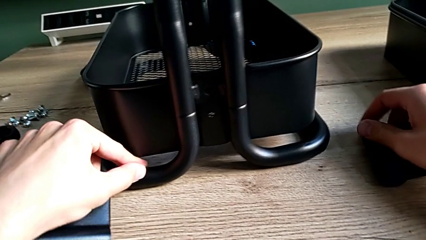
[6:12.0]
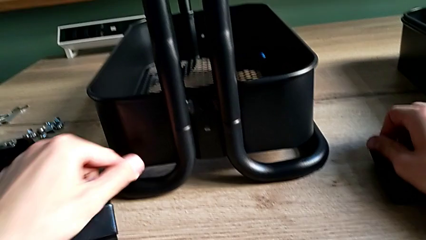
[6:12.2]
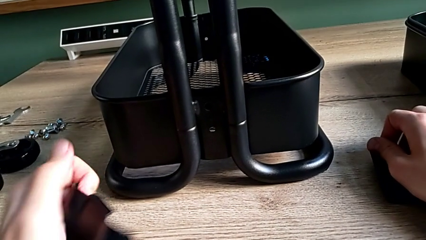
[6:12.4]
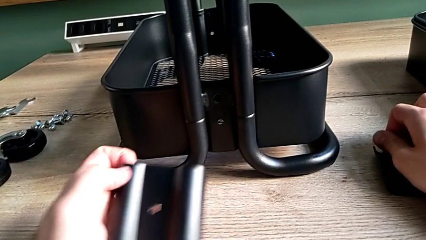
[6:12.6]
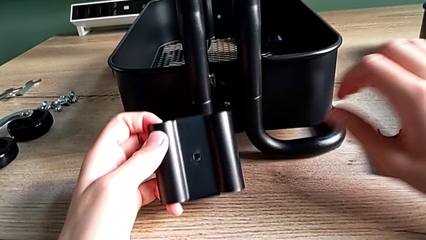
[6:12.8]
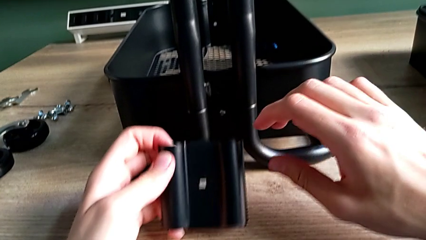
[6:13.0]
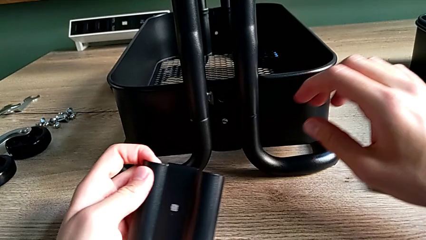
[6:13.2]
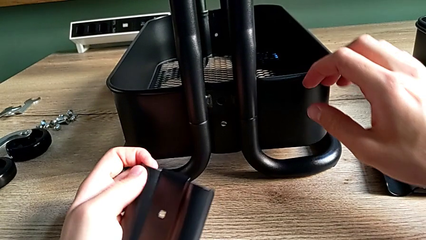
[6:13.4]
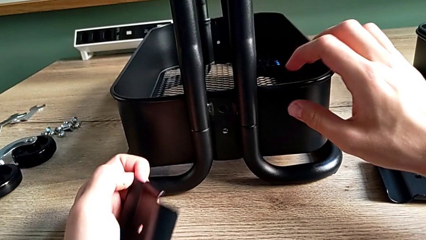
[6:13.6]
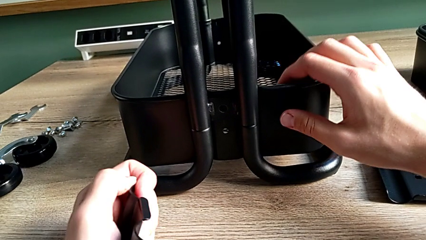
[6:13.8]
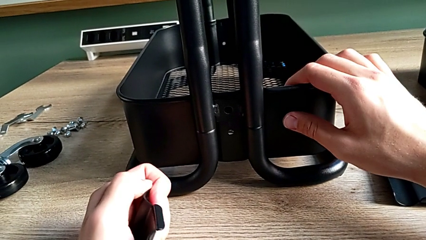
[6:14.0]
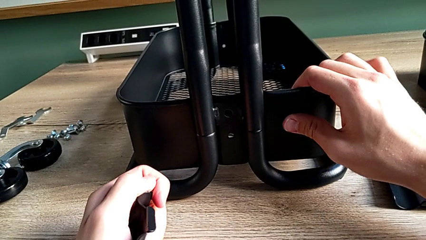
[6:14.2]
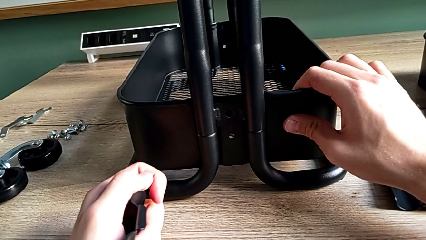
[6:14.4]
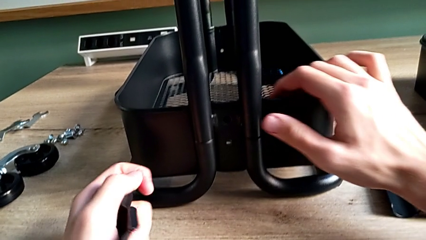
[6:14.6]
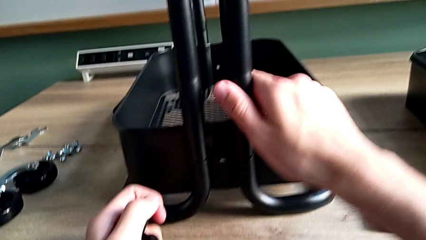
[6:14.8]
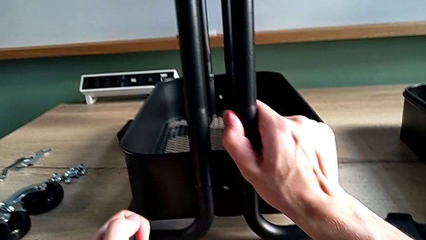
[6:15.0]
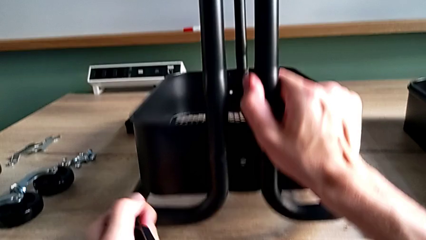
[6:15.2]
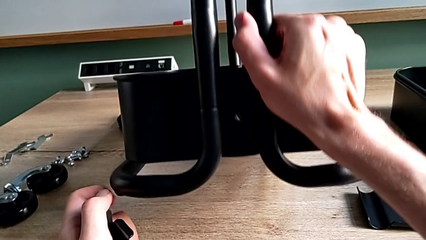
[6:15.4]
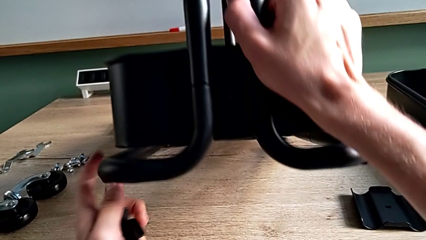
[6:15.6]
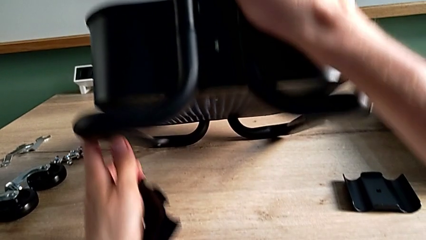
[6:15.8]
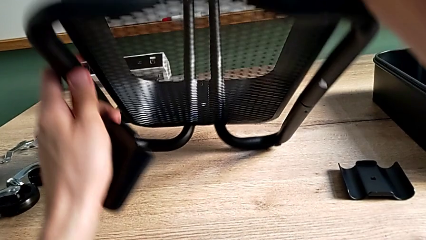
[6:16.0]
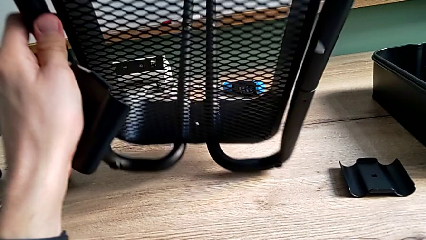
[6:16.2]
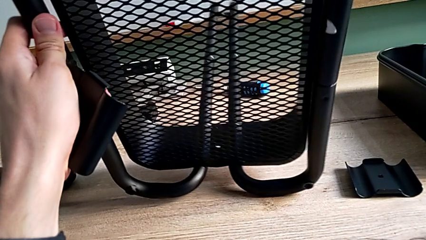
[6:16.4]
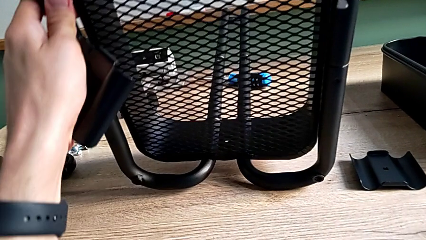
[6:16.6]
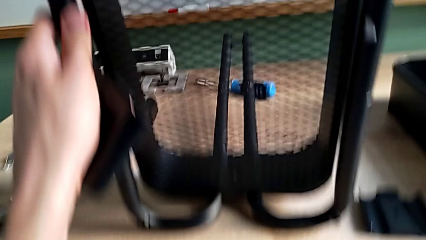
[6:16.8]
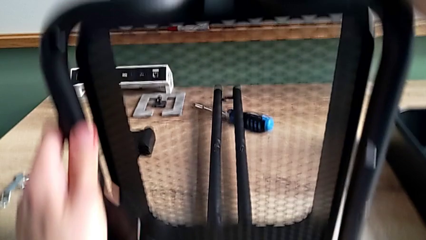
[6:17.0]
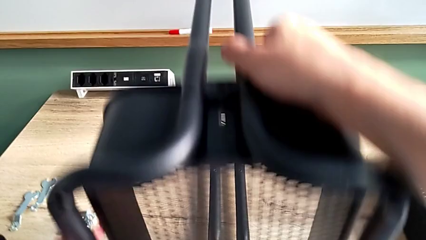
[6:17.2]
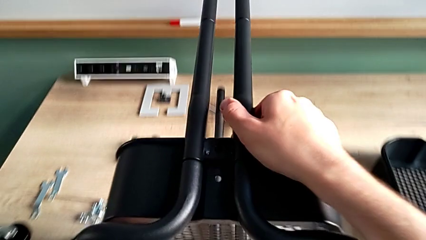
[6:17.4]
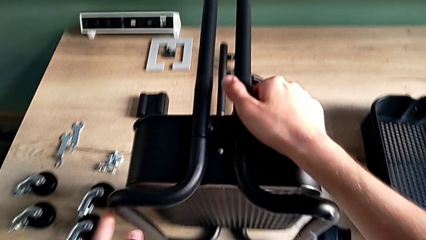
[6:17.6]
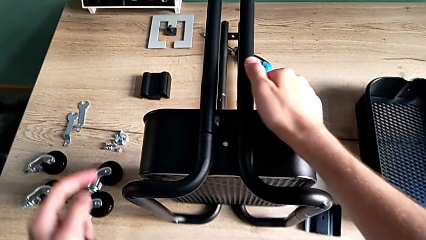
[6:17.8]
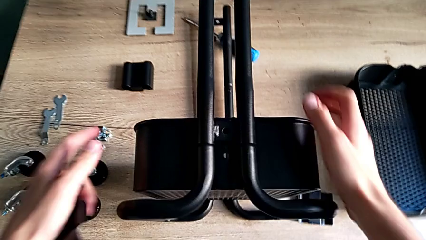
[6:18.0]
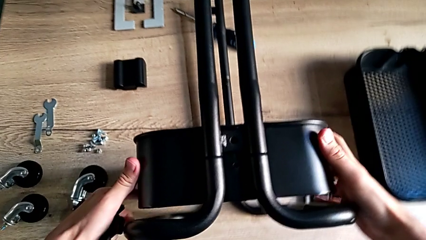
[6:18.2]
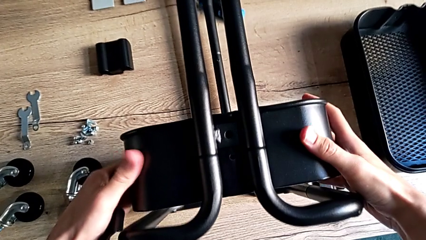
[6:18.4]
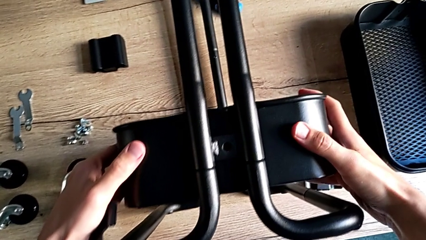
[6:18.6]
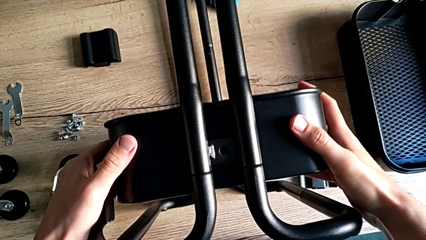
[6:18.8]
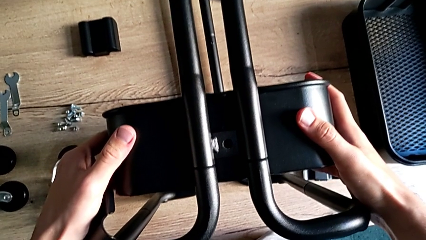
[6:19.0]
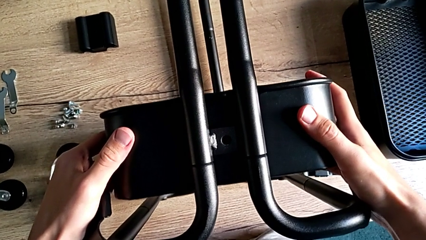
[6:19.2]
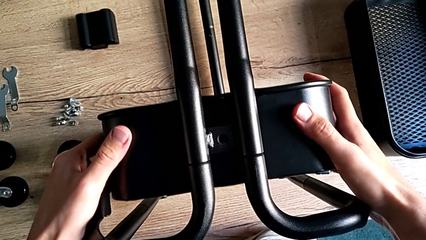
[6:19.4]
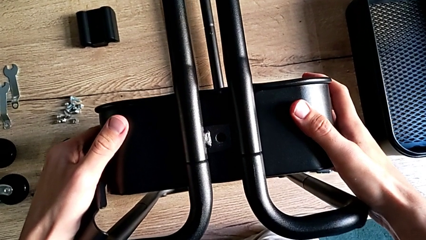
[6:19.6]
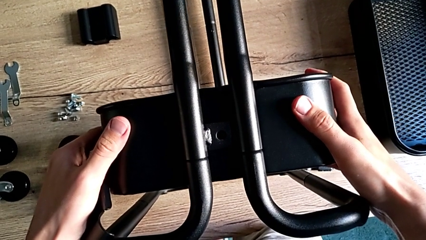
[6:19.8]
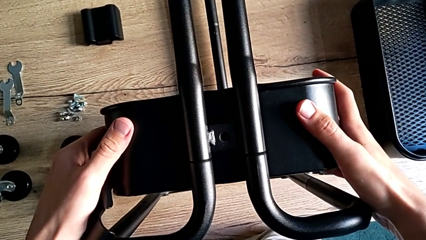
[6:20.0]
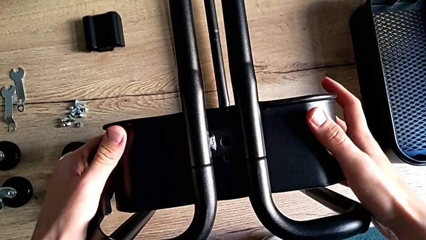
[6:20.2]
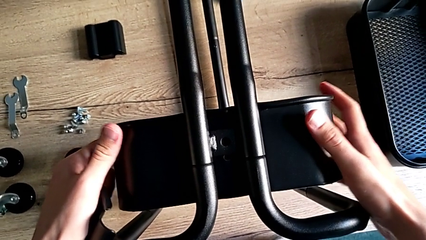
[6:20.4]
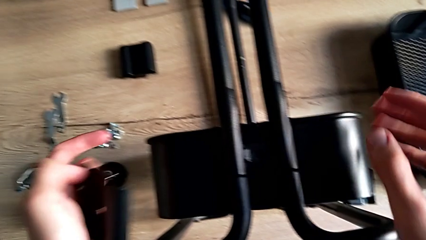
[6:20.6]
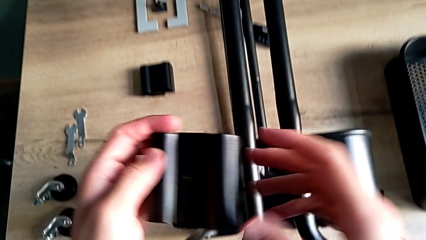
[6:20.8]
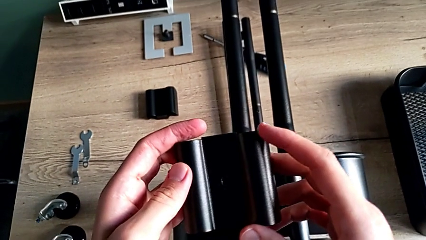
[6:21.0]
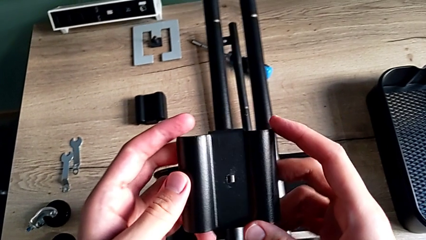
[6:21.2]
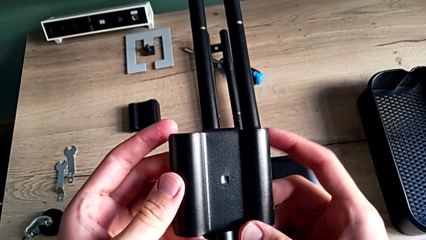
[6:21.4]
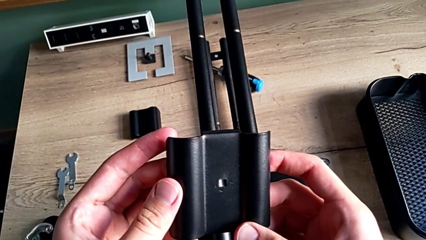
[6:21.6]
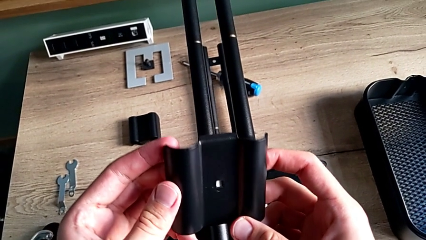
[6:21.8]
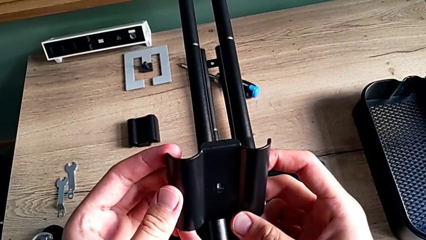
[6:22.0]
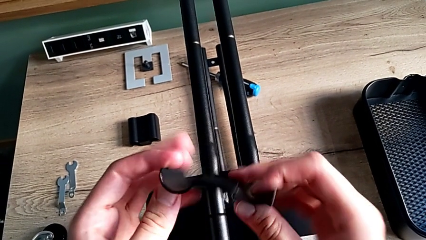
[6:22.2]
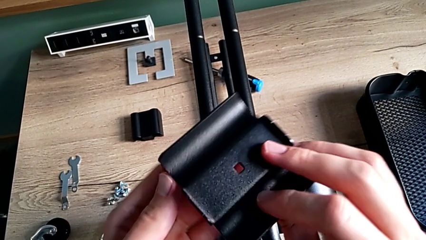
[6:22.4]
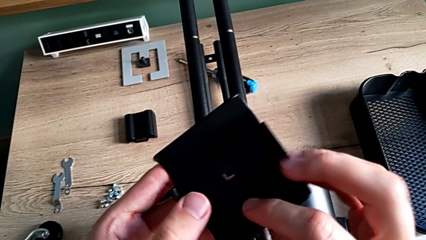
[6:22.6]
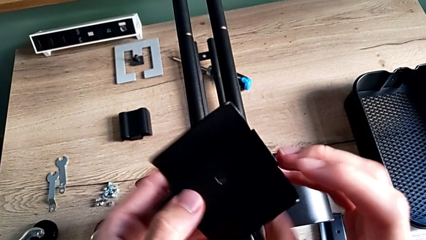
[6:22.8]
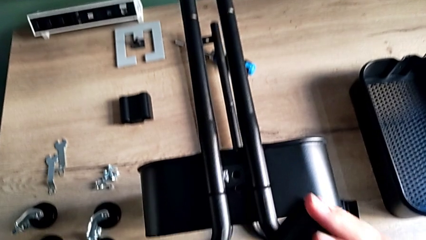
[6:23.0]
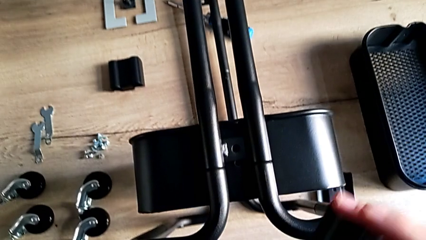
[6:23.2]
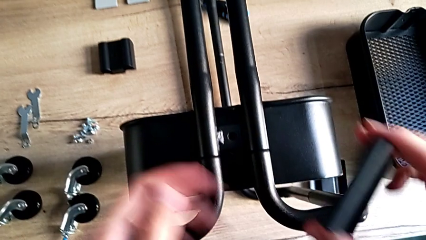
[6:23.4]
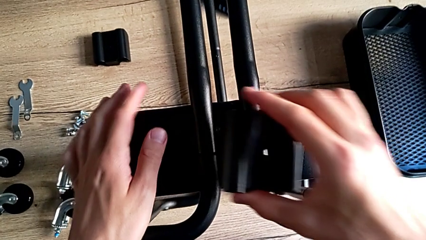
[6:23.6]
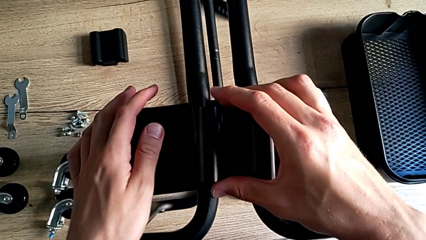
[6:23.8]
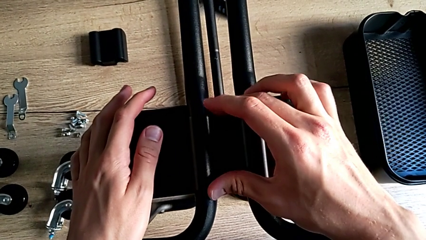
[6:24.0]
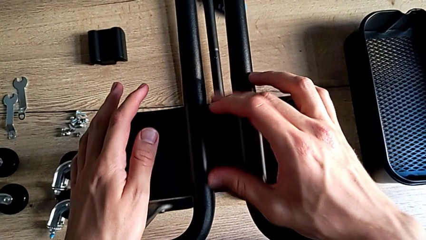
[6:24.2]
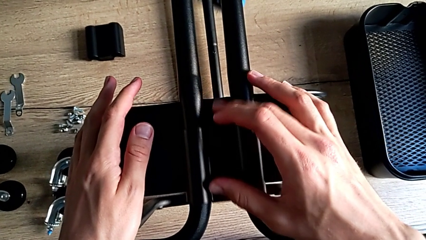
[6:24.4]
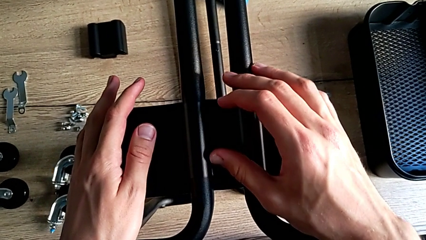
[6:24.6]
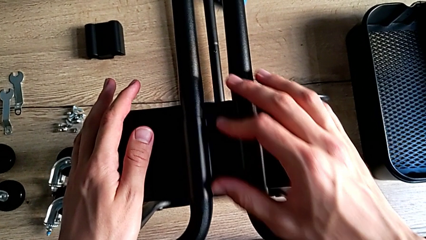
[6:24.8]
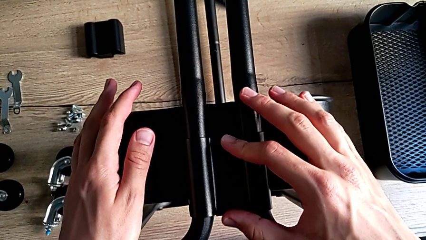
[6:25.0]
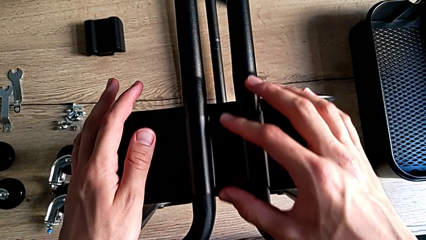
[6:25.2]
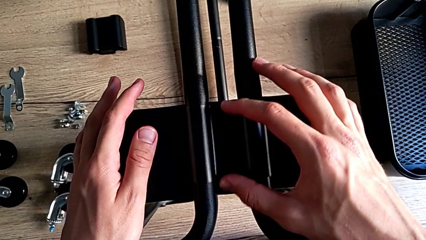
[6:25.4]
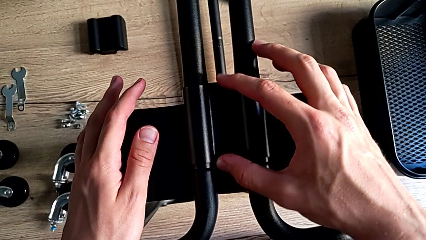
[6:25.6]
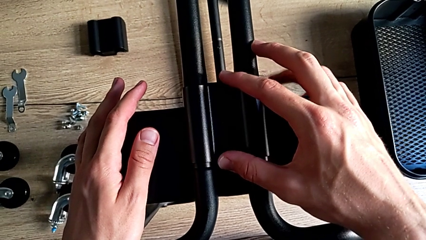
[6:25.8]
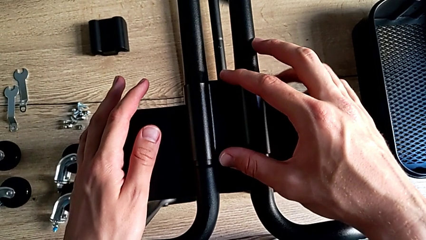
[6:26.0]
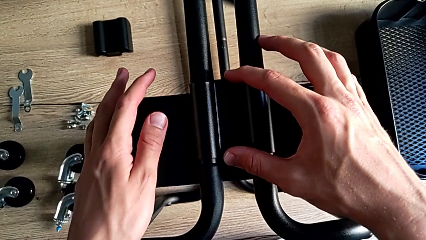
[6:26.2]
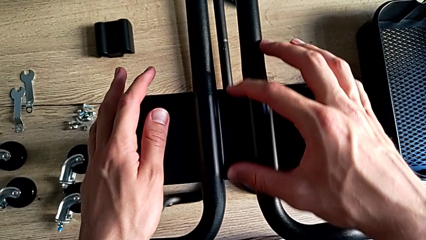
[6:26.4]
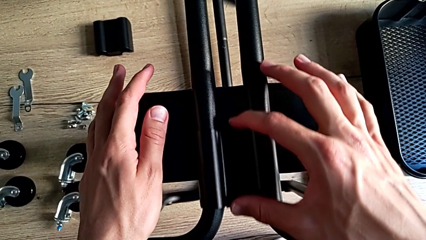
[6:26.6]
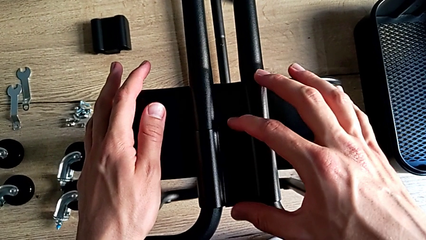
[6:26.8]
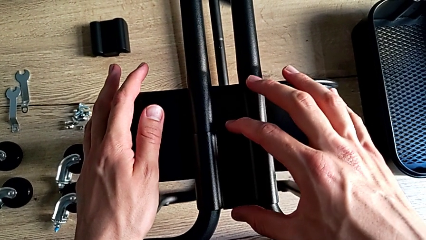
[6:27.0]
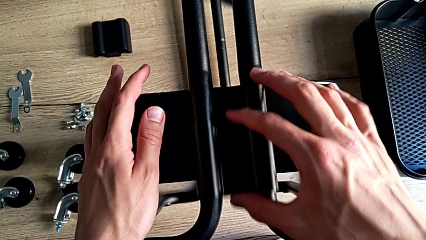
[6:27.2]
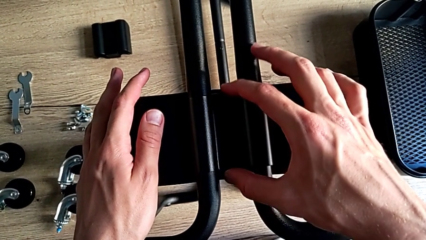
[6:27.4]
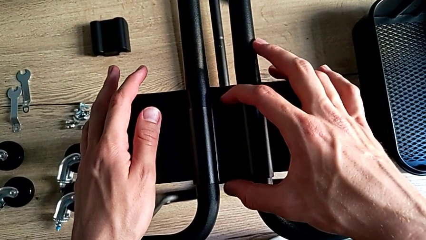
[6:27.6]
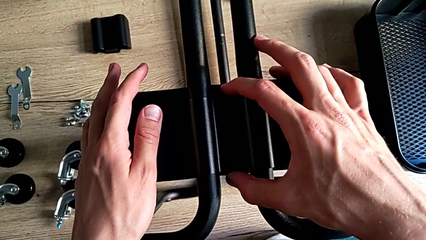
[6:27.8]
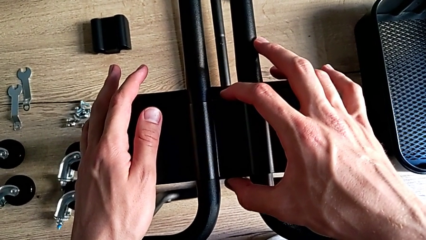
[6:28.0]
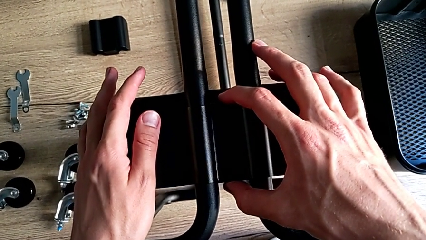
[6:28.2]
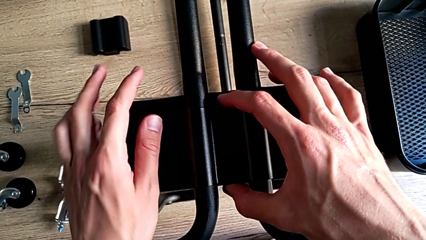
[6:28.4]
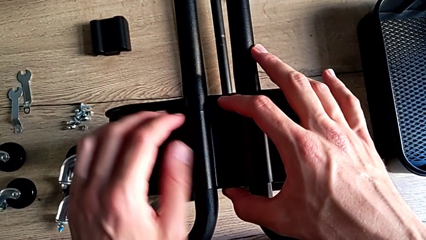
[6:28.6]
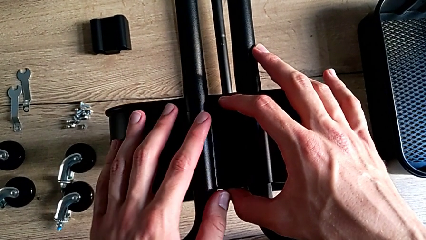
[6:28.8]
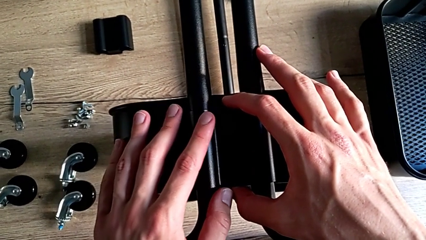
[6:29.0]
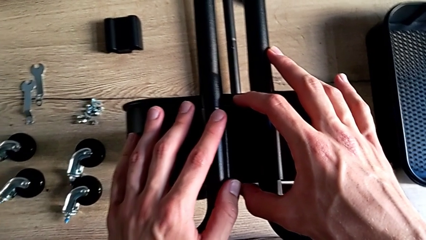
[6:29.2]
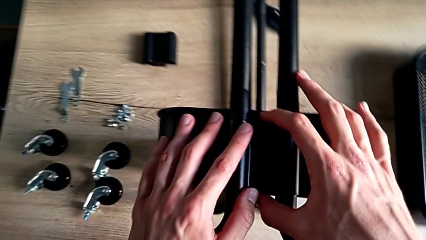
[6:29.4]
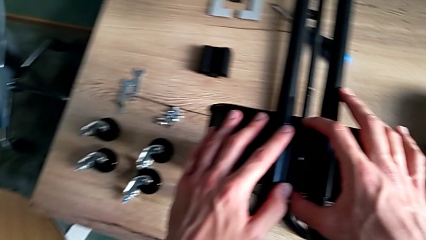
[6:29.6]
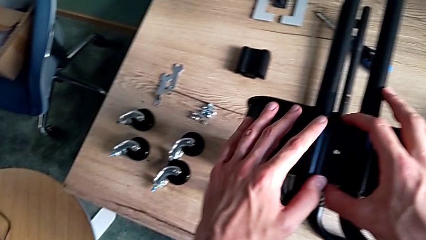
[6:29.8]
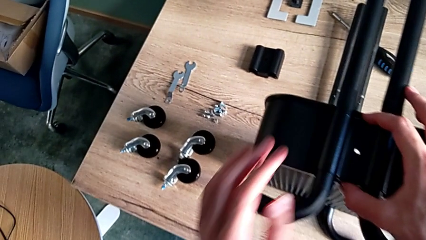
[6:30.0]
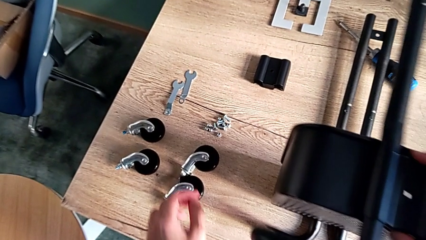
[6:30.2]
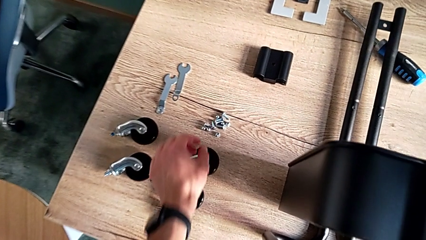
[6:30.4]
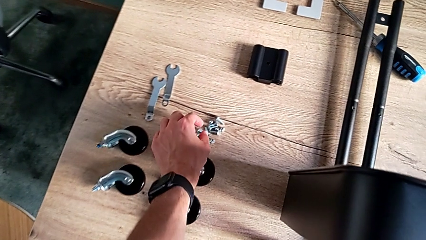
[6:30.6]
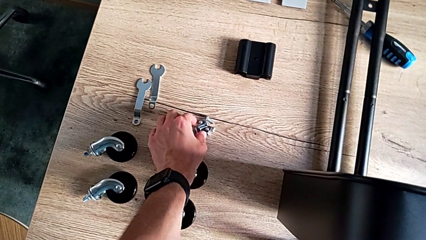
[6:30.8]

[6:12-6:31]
The camera wearer is assembling the bottom tray. They flip the frame, approach the large grid tray, align it, inspect the first bracket, place it and approach the first bolt.
